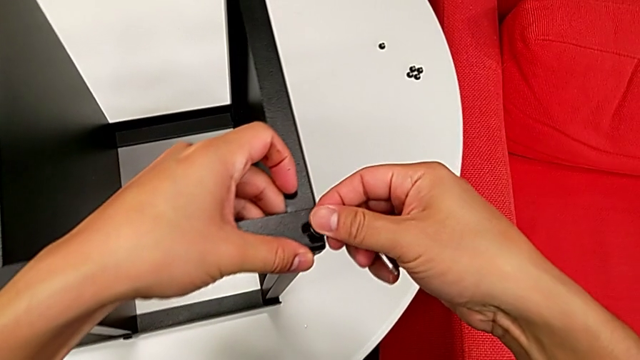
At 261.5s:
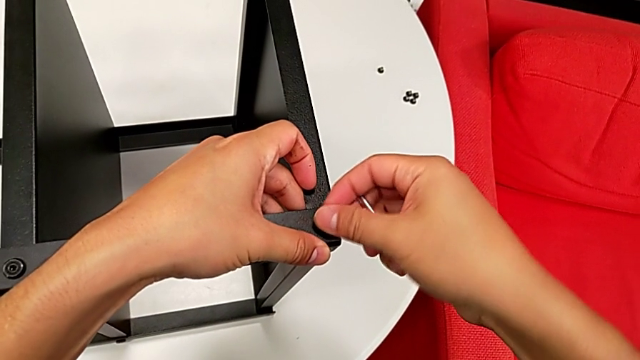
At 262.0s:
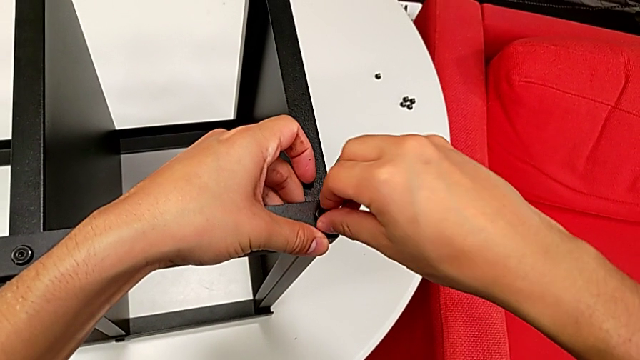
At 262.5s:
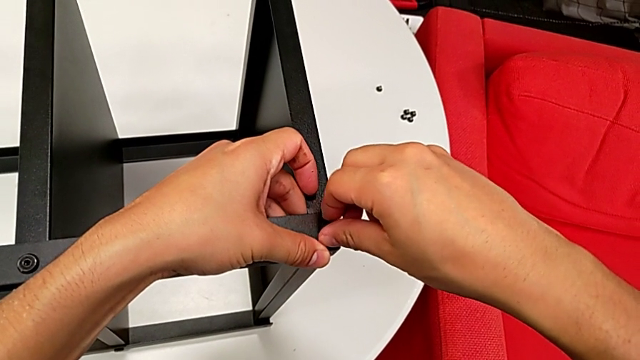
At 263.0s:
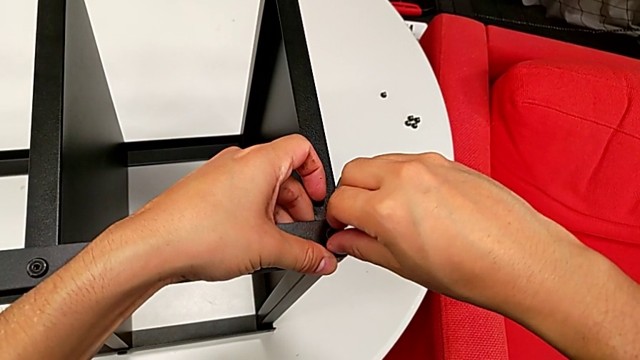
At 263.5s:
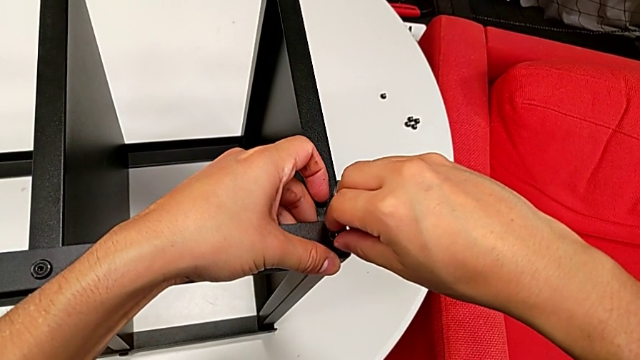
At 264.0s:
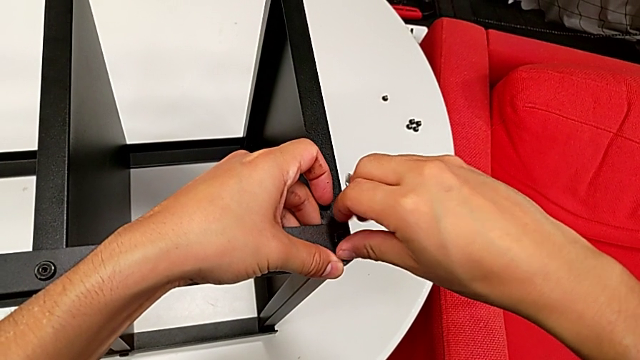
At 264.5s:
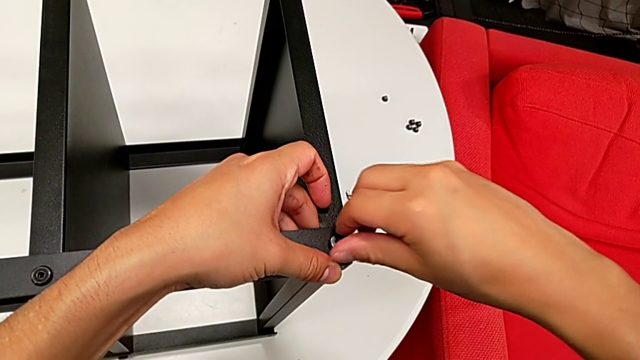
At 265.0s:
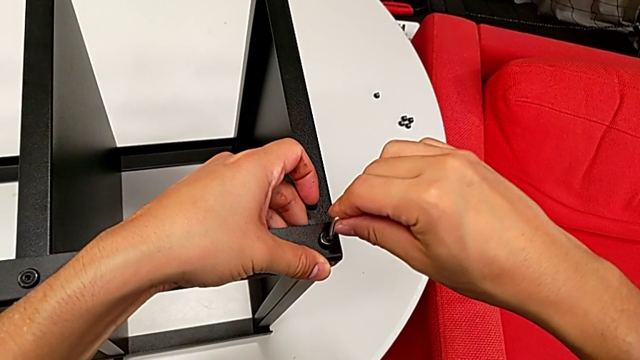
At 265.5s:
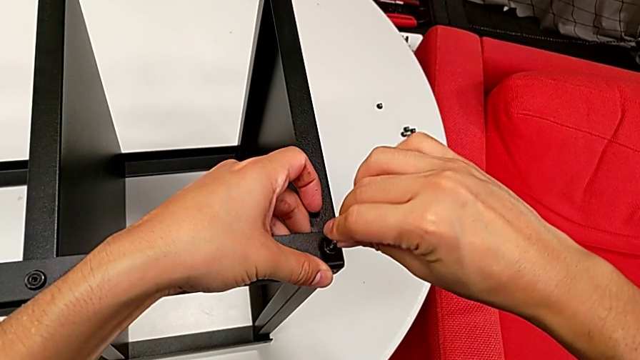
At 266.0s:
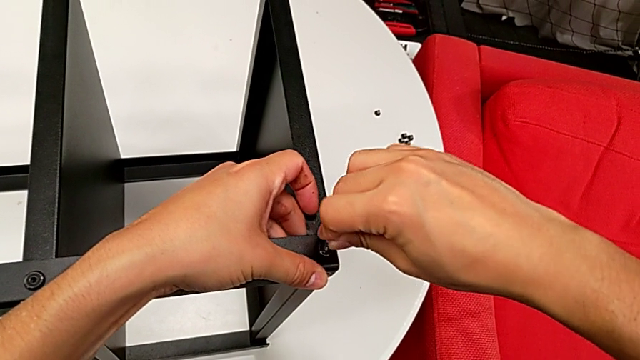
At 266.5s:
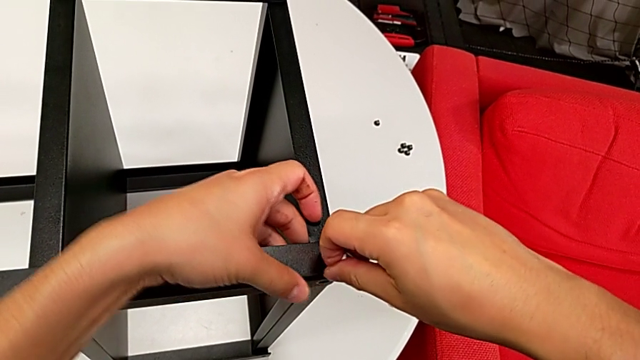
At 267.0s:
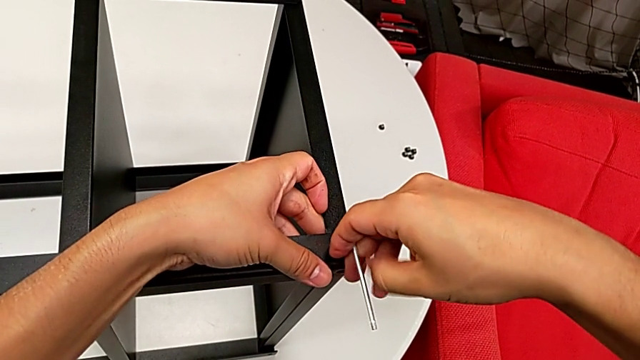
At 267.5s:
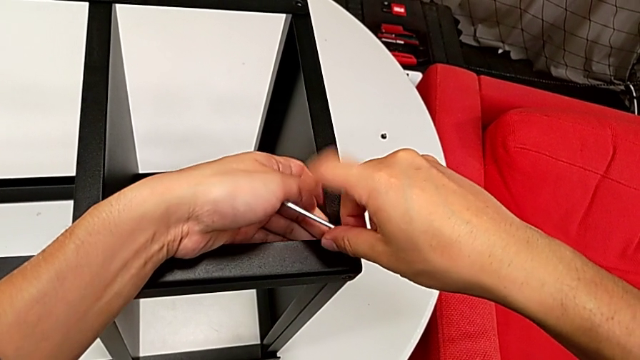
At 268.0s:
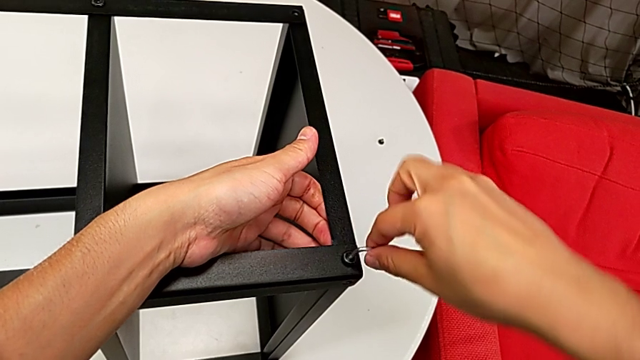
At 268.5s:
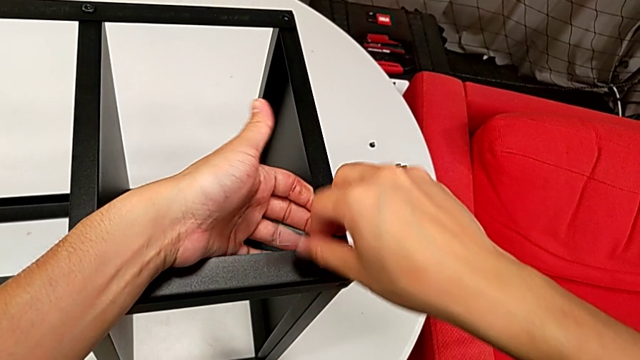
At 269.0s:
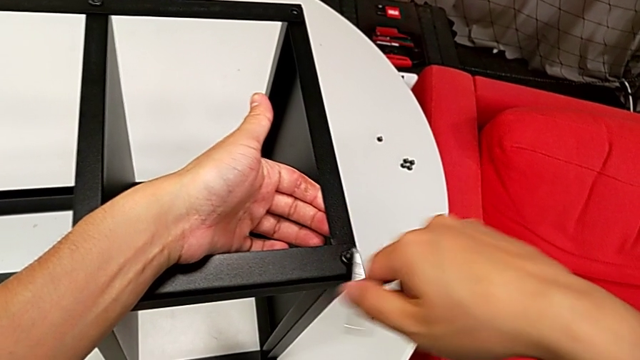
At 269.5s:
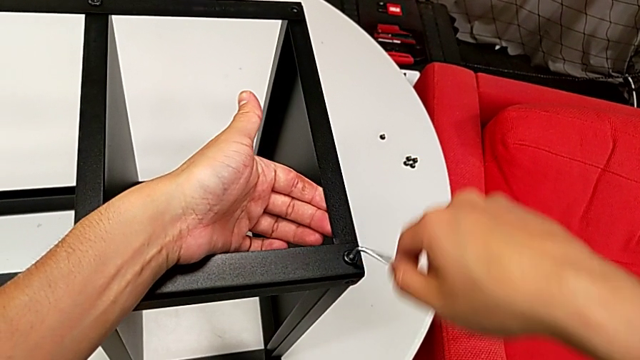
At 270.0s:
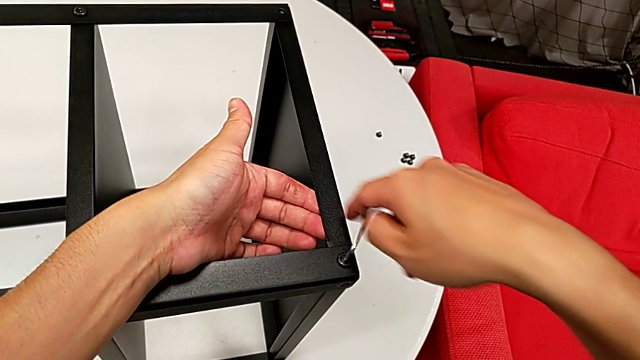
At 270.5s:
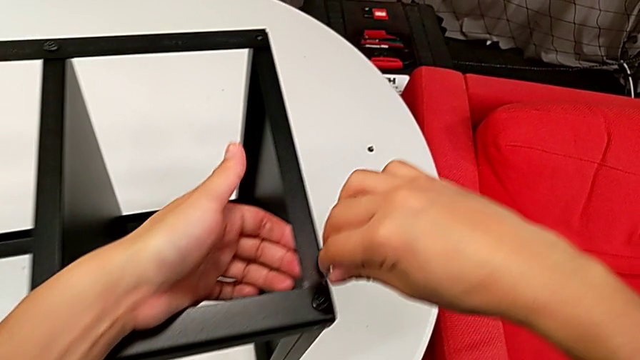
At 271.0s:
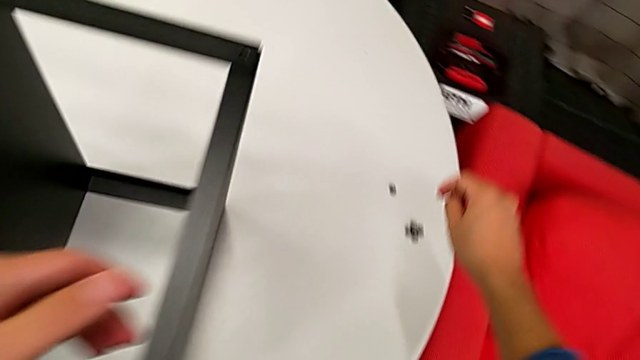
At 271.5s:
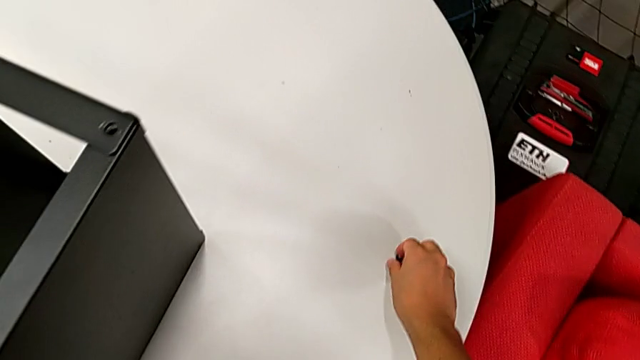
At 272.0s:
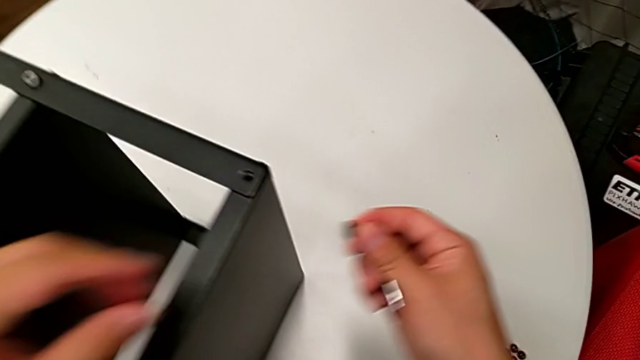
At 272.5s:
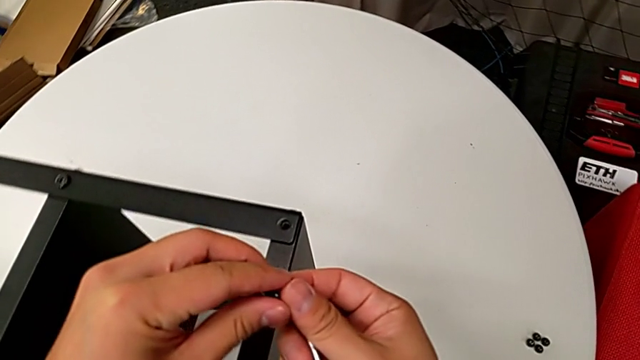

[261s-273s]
The camera wearer is assembling the top tray of the nightstand. They insert the hex socket head, rotate the Allen wrench, insert it, rotate it, withdraw it, grab the hex socket head and lift it.

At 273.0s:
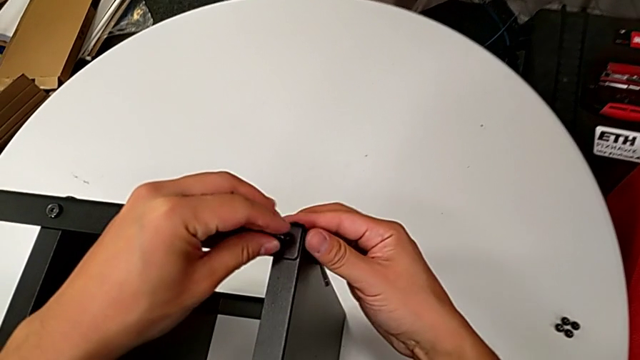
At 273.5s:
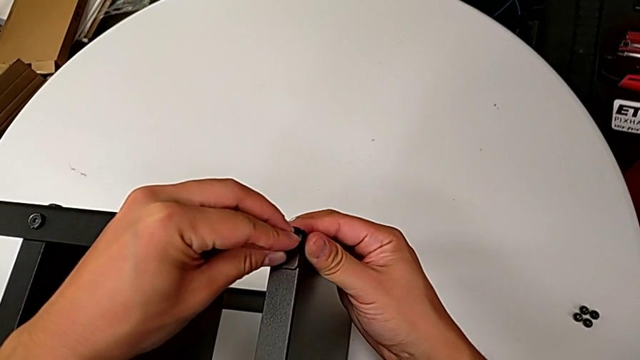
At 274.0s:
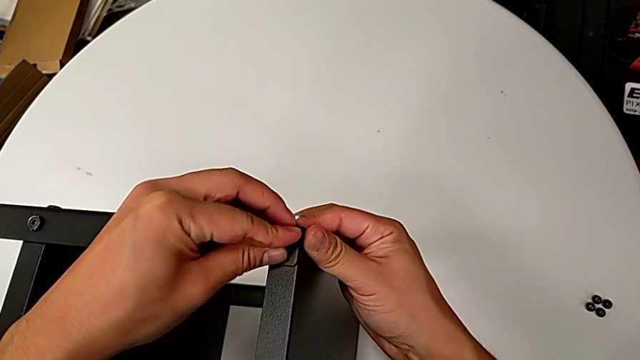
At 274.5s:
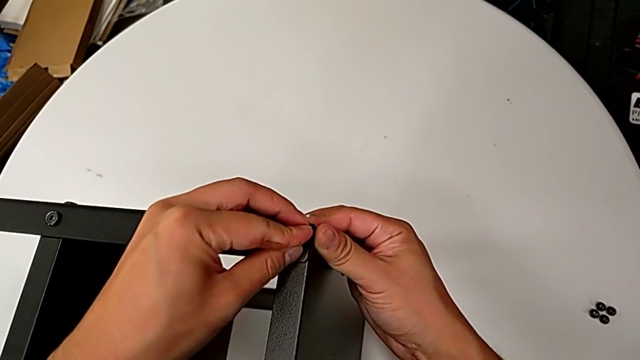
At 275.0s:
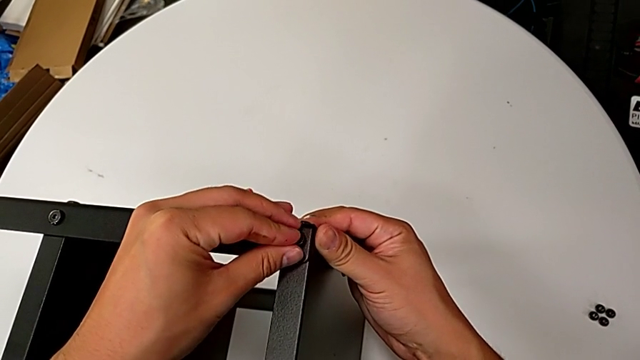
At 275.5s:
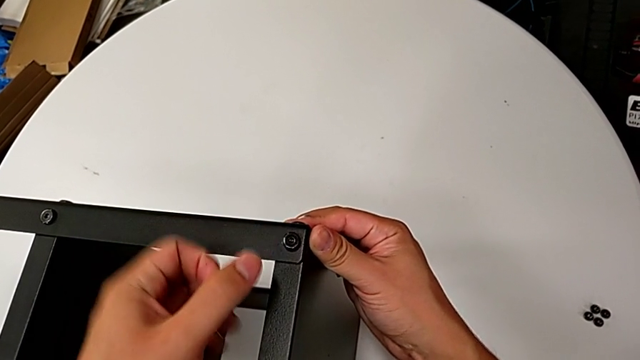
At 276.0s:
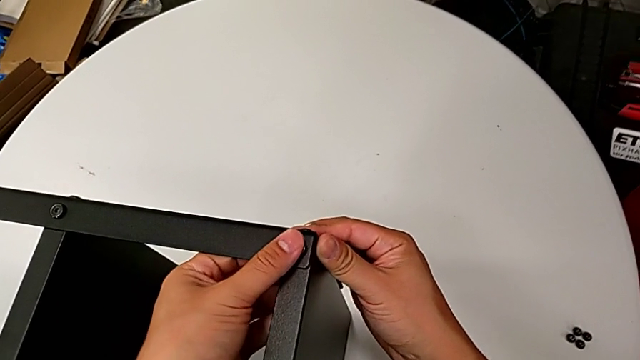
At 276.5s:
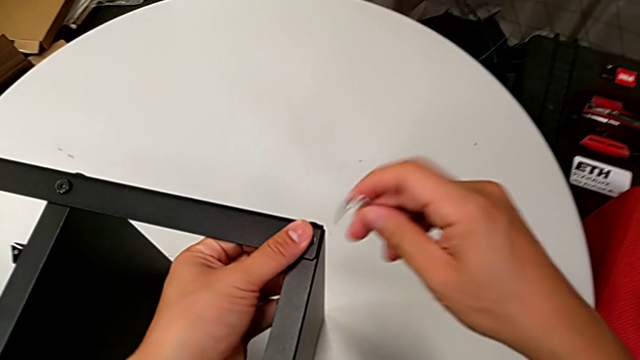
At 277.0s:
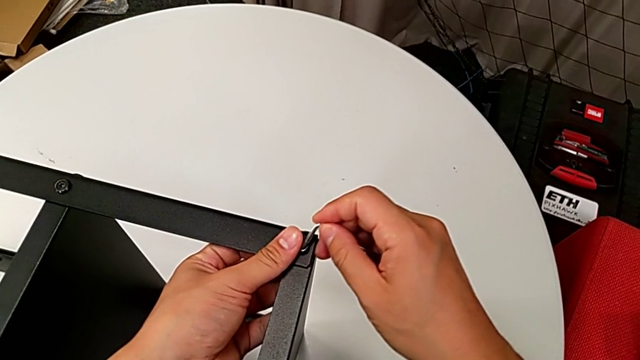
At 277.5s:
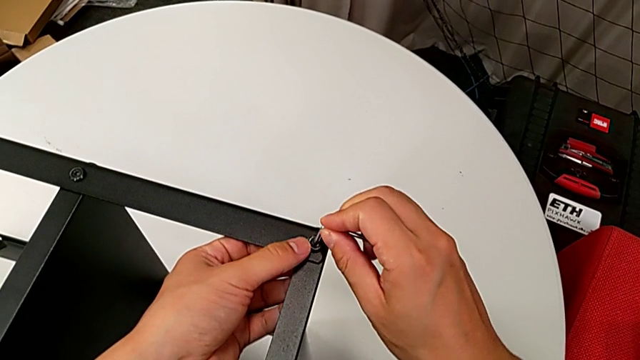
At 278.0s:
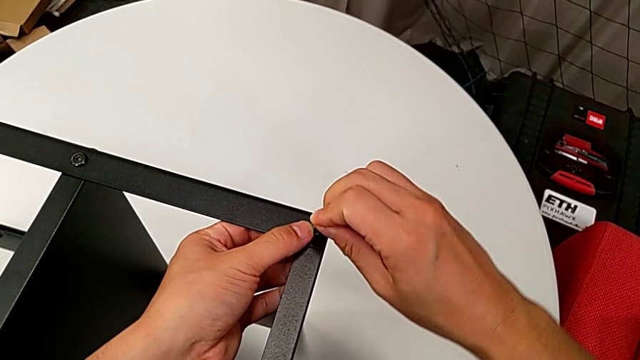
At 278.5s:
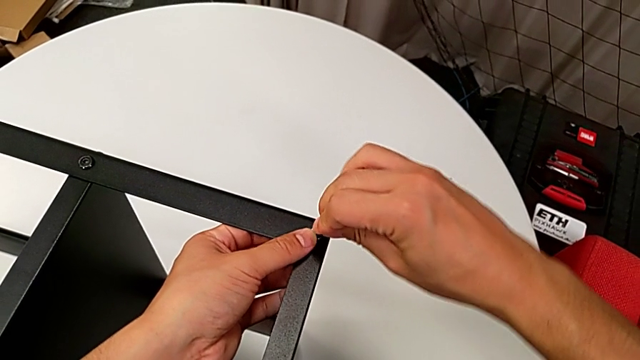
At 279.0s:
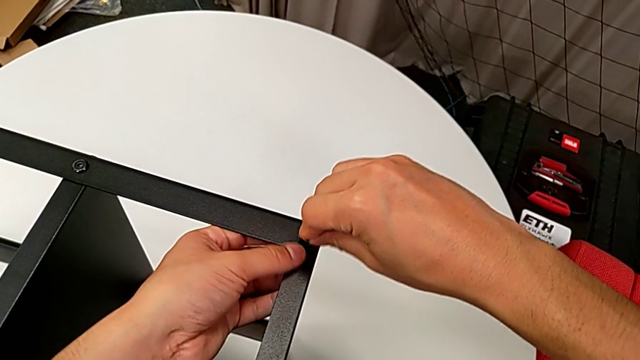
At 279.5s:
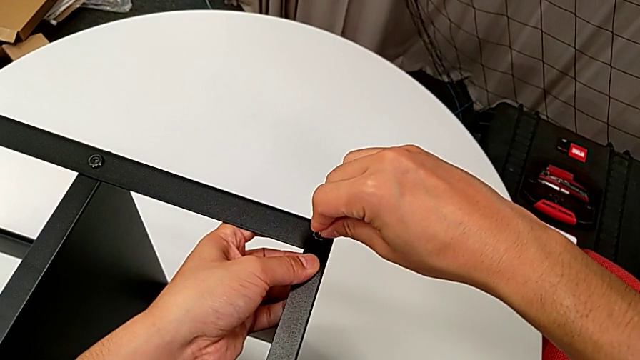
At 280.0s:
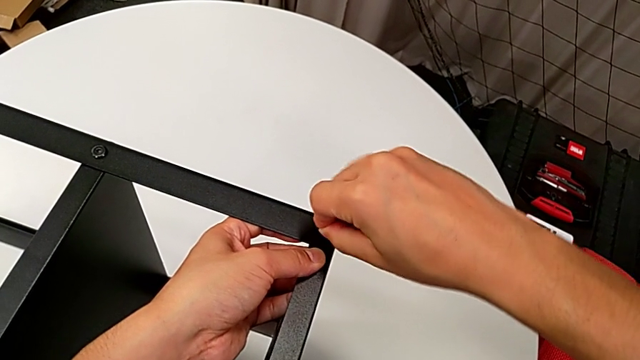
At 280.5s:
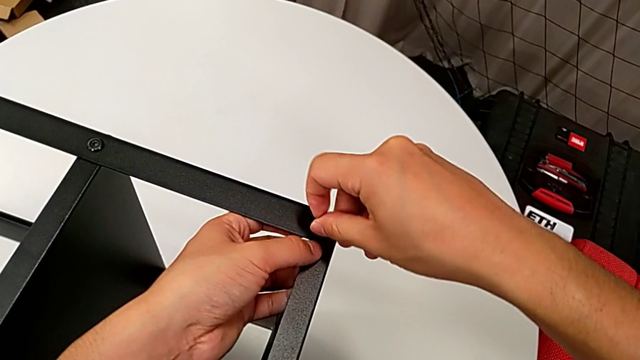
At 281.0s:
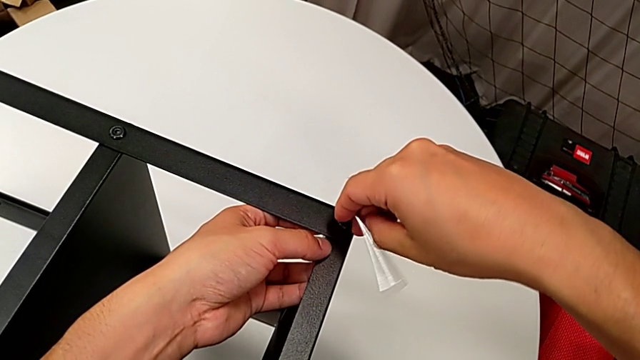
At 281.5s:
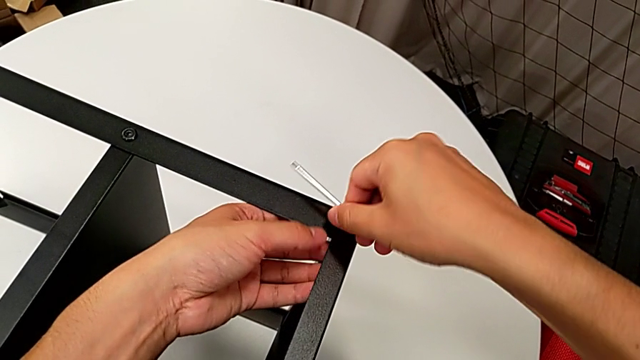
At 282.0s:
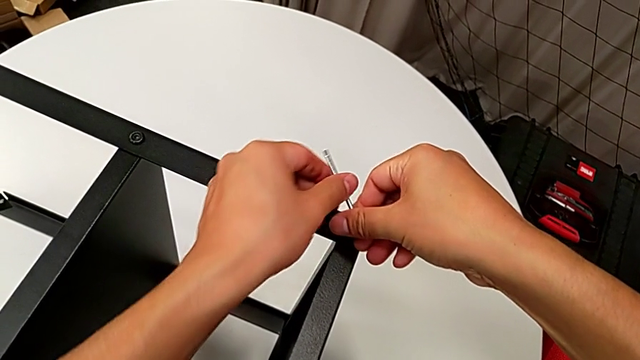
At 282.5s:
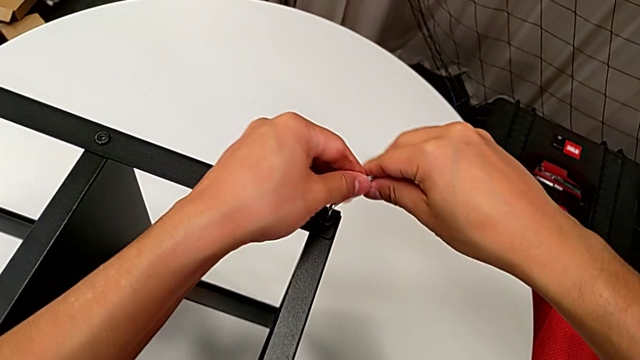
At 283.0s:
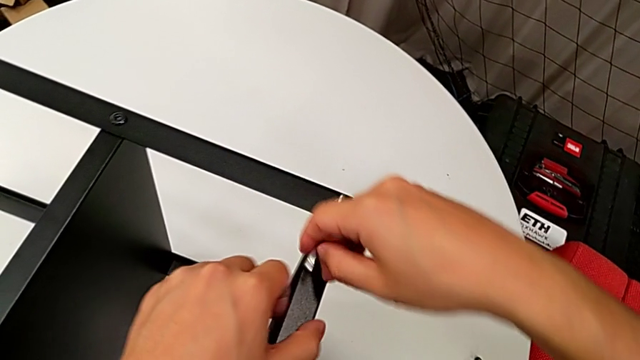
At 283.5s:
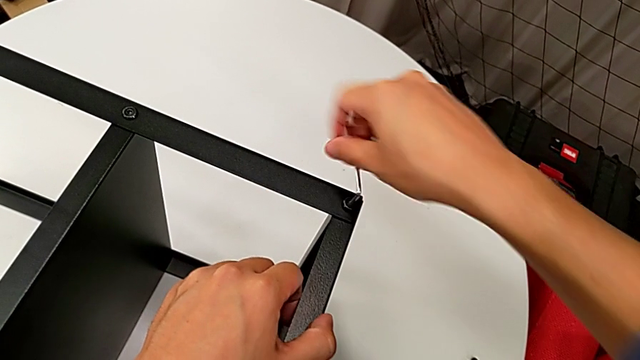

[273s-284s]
The camera wearer is assembling the top tray of the nightstand. They insert the hex socket head, hold it, insert the Allen wrench and rotate it twice.
